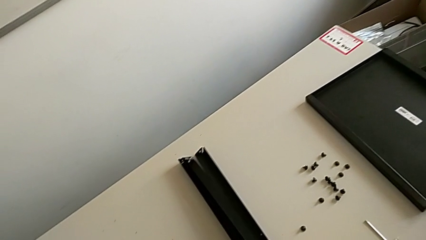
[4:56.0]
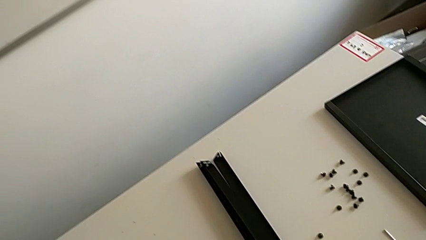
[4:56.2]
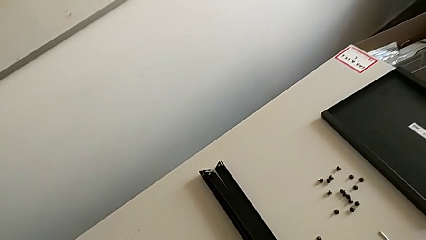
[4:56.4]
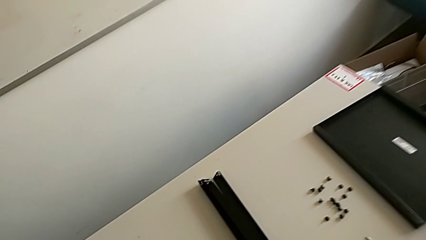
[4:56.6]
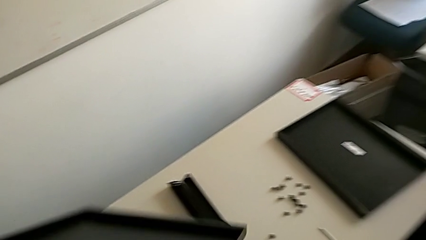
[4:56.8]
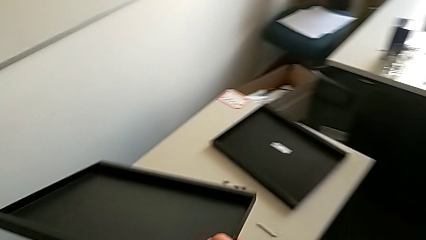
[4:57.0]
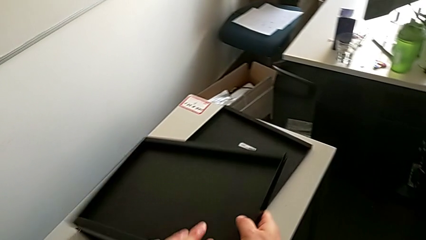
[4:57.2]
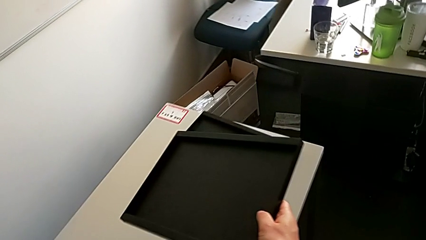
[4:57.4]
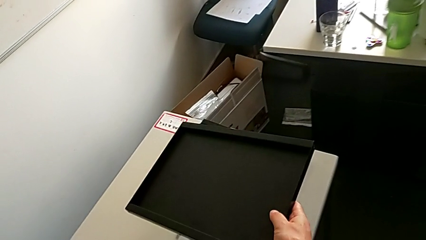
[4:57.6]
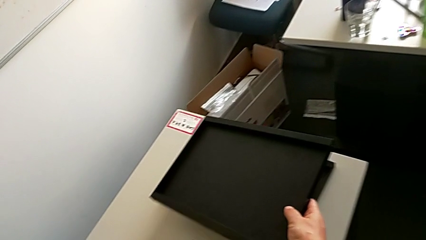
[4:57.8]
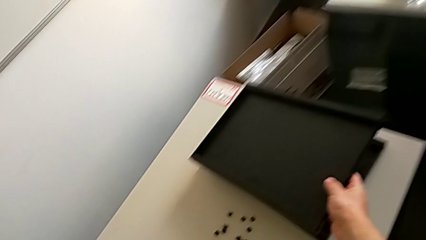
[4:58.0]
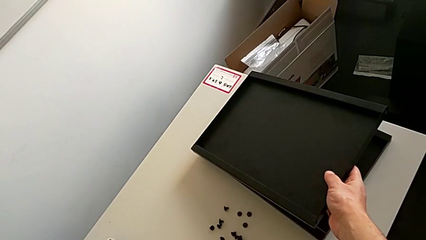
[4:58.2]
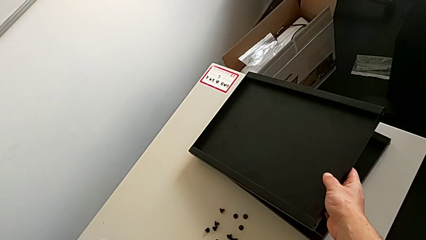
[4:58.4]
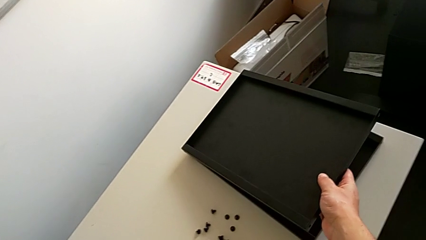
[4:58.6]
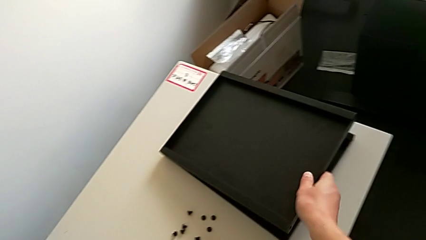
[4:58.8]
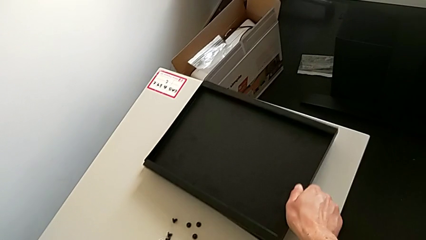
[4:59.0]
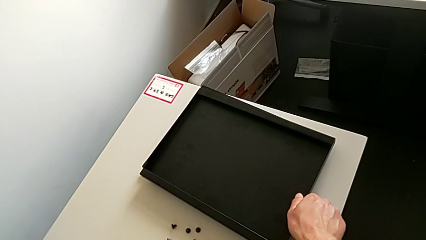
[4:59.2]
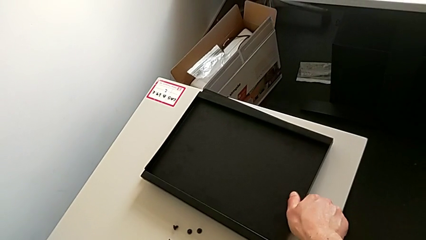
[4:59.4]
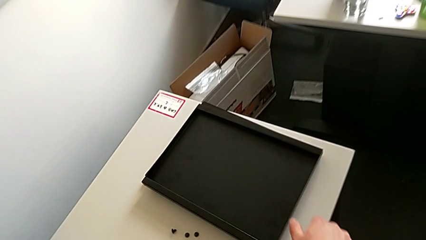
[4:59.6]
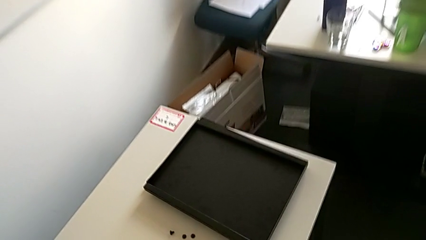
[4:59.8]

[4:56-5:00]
The camera wearer is unscrewing the hex socket head from the fourth leg. They place the leg and place the bottom tray.
